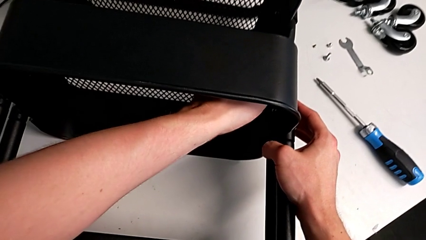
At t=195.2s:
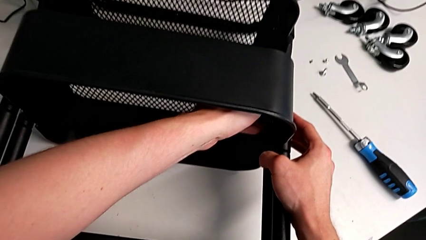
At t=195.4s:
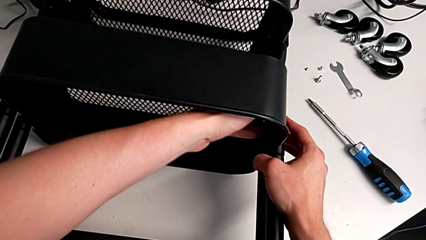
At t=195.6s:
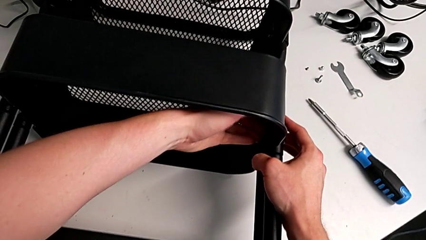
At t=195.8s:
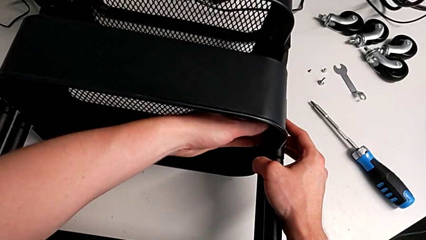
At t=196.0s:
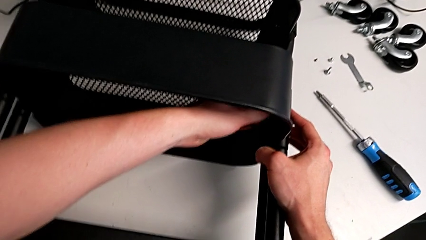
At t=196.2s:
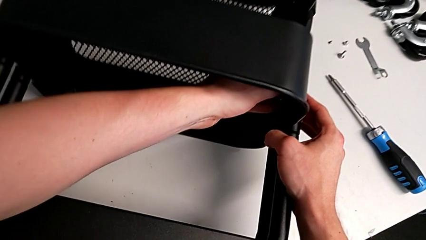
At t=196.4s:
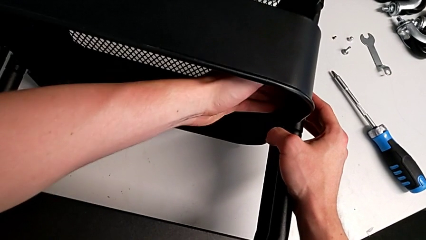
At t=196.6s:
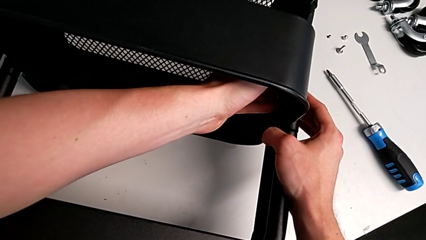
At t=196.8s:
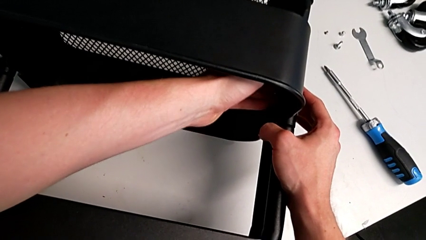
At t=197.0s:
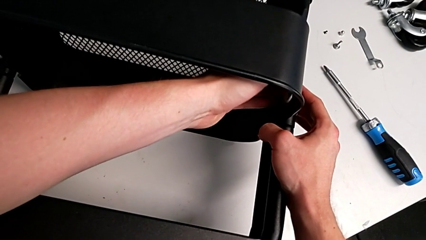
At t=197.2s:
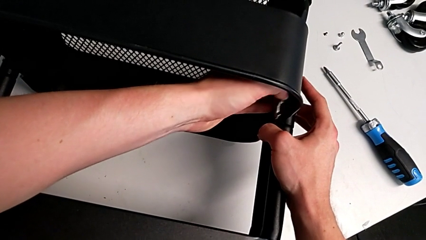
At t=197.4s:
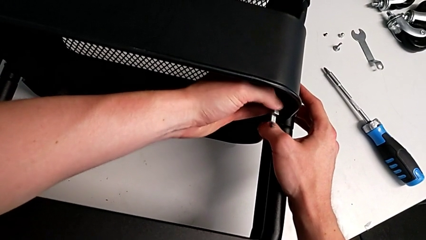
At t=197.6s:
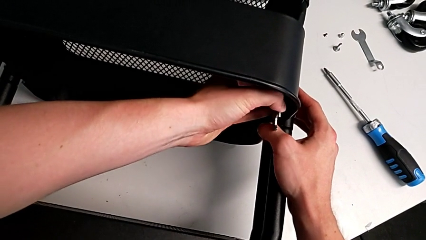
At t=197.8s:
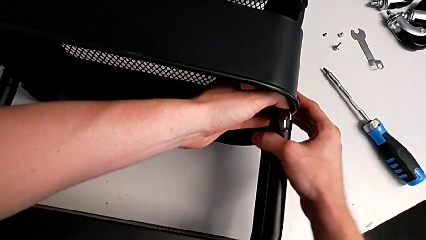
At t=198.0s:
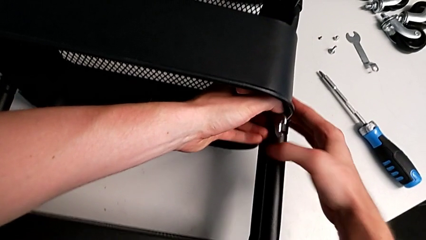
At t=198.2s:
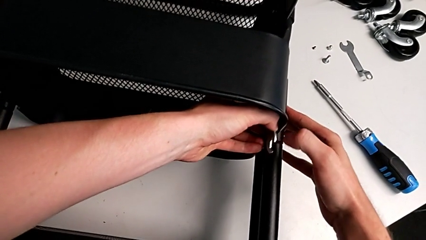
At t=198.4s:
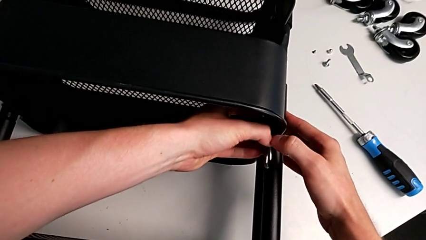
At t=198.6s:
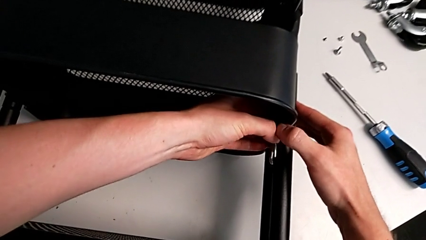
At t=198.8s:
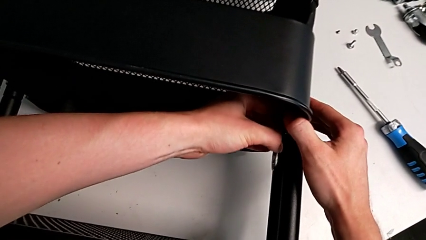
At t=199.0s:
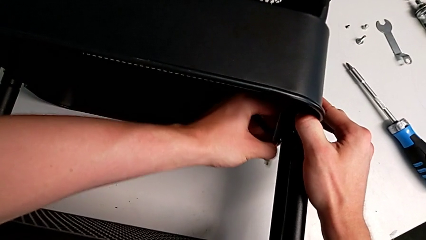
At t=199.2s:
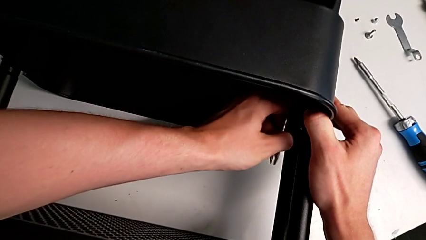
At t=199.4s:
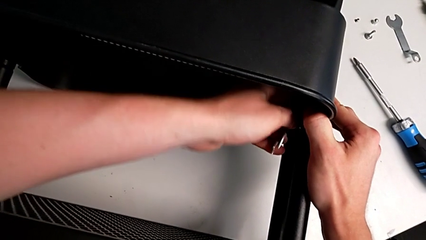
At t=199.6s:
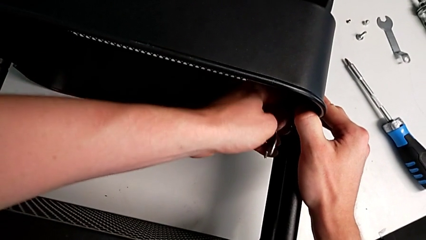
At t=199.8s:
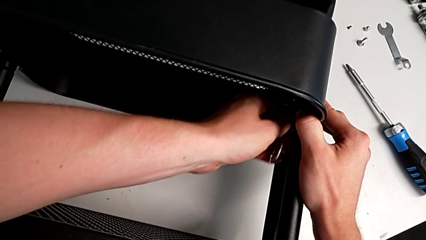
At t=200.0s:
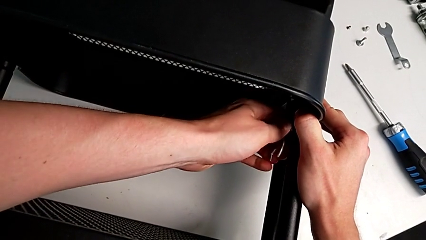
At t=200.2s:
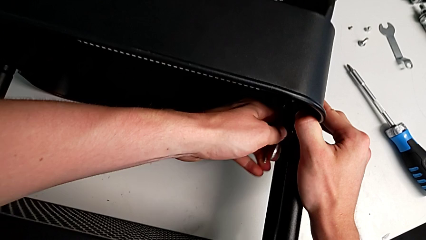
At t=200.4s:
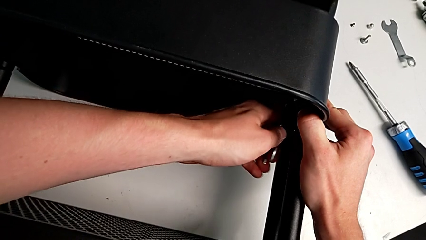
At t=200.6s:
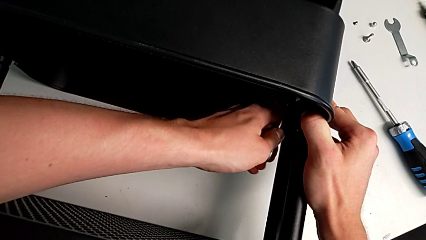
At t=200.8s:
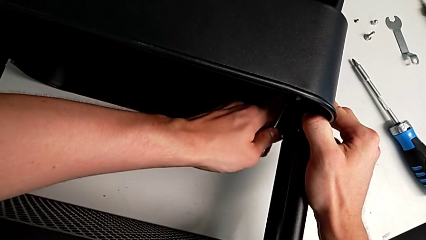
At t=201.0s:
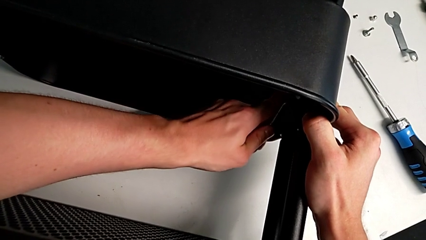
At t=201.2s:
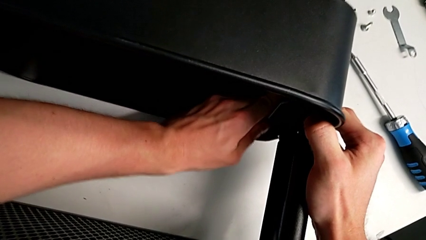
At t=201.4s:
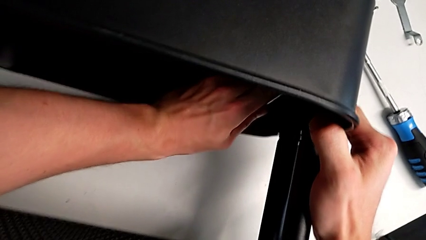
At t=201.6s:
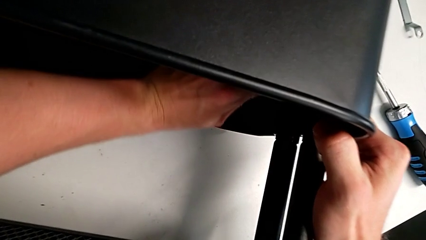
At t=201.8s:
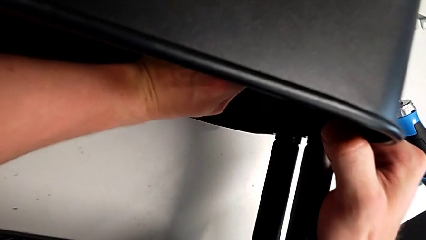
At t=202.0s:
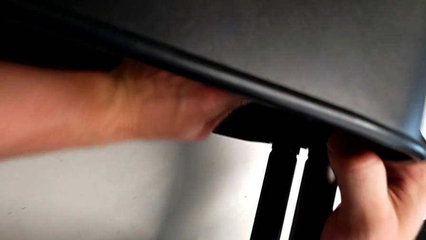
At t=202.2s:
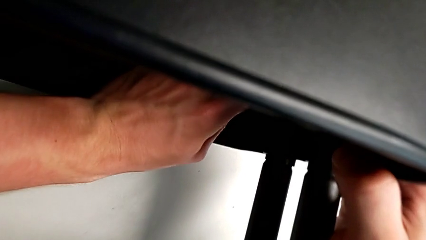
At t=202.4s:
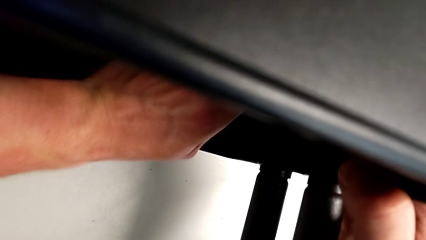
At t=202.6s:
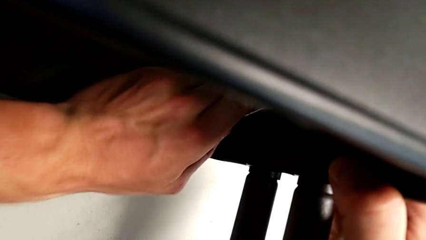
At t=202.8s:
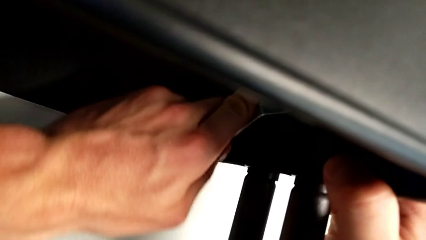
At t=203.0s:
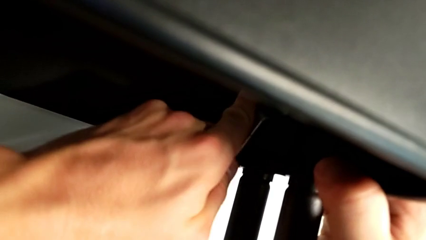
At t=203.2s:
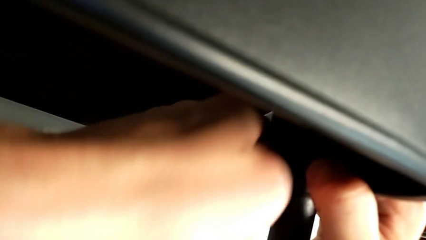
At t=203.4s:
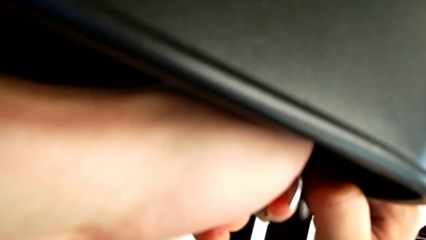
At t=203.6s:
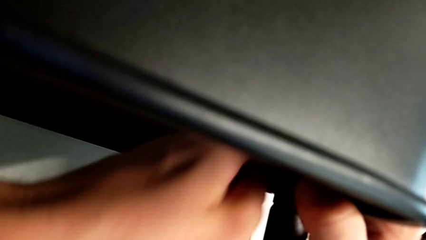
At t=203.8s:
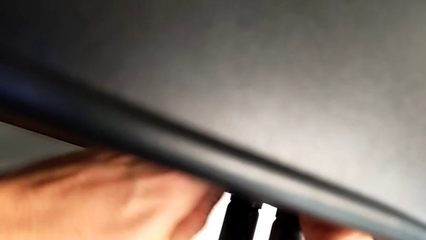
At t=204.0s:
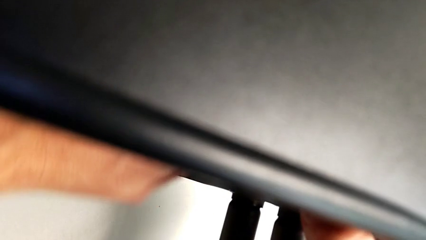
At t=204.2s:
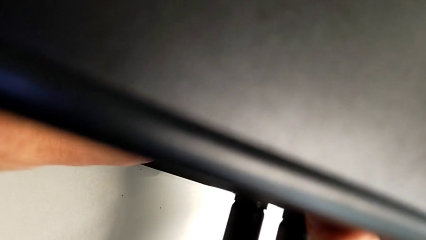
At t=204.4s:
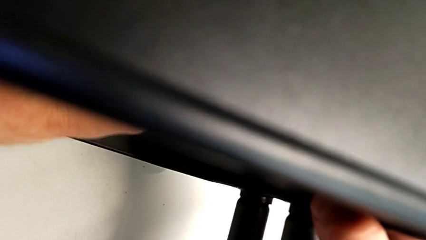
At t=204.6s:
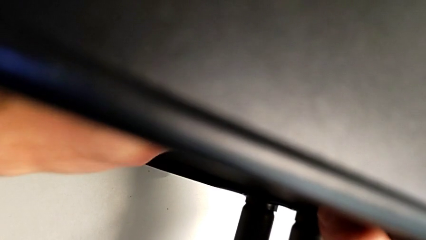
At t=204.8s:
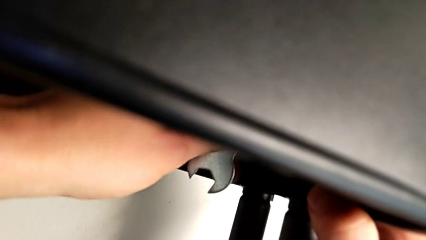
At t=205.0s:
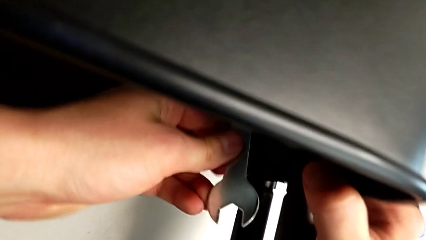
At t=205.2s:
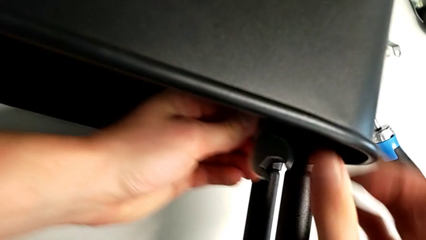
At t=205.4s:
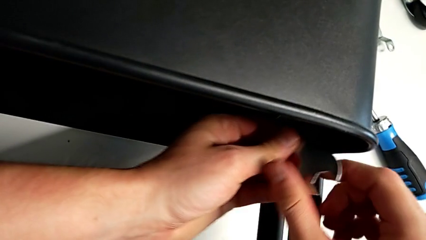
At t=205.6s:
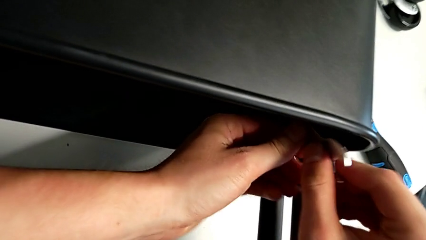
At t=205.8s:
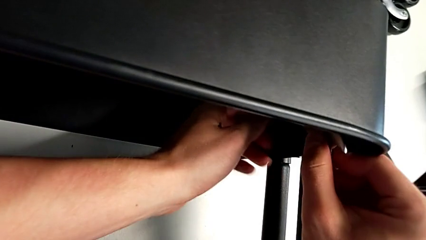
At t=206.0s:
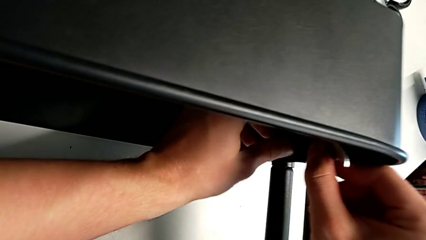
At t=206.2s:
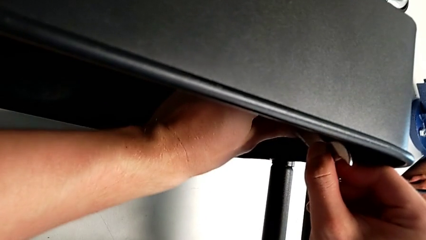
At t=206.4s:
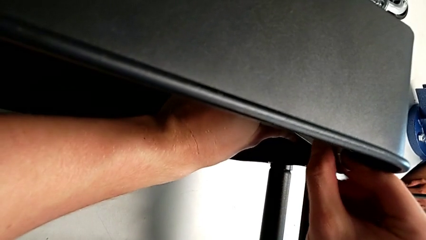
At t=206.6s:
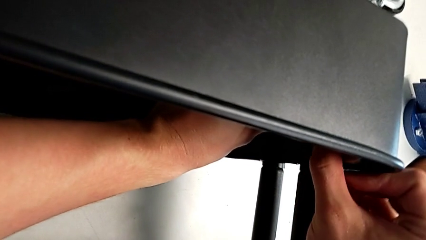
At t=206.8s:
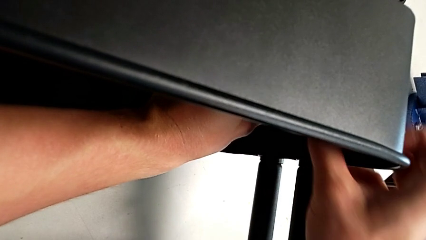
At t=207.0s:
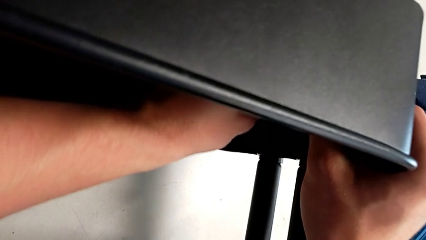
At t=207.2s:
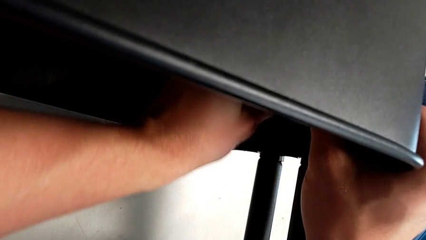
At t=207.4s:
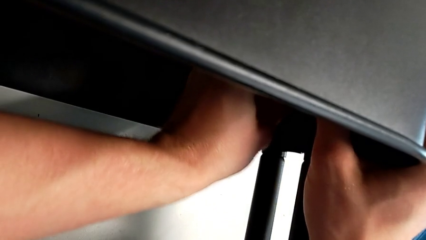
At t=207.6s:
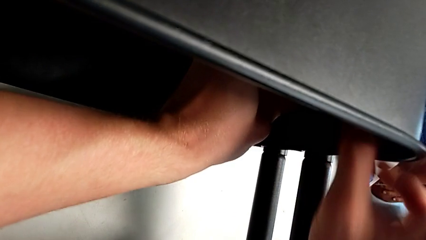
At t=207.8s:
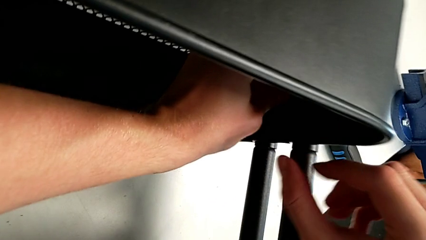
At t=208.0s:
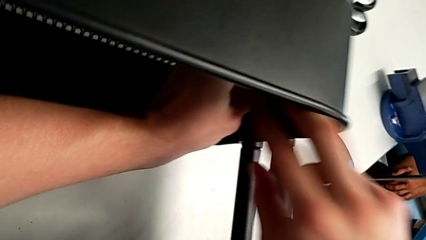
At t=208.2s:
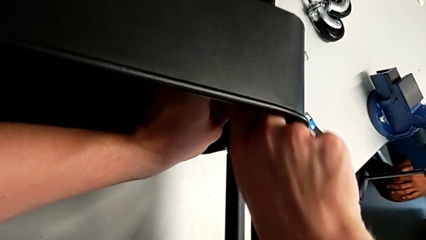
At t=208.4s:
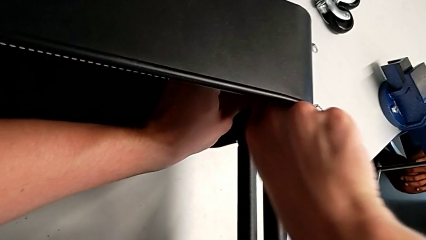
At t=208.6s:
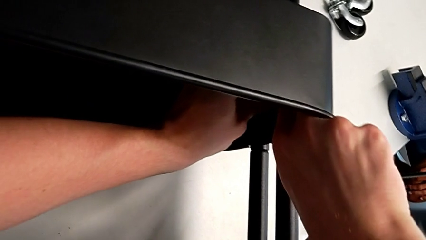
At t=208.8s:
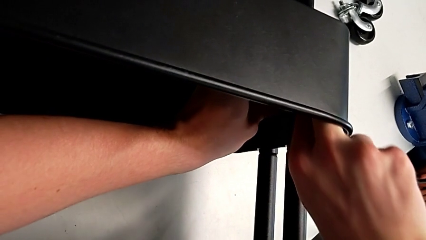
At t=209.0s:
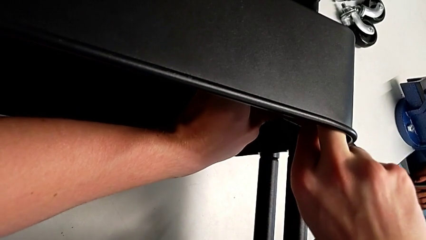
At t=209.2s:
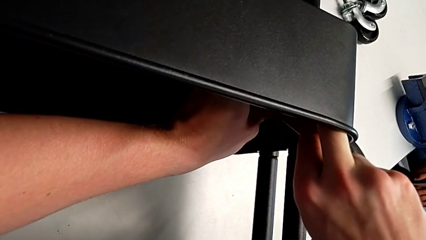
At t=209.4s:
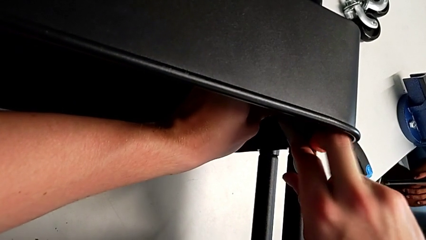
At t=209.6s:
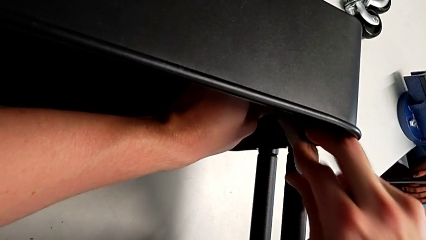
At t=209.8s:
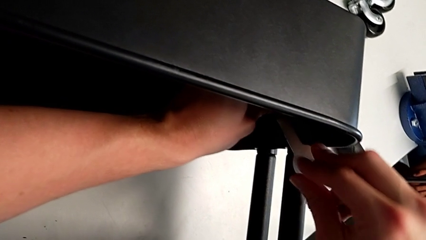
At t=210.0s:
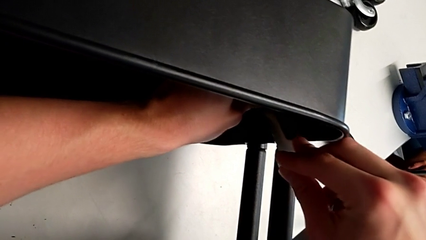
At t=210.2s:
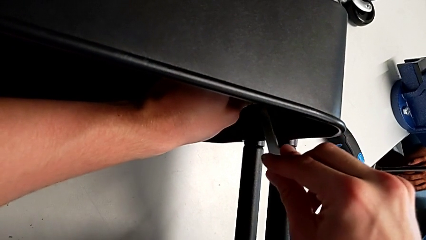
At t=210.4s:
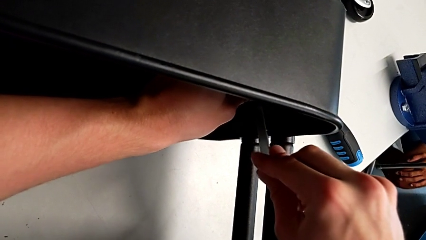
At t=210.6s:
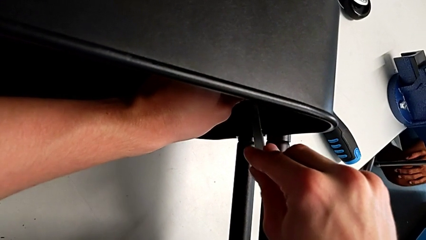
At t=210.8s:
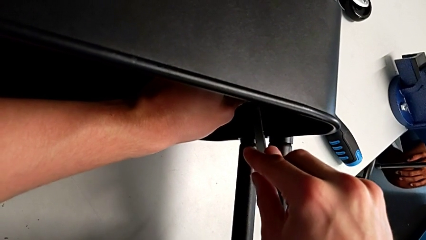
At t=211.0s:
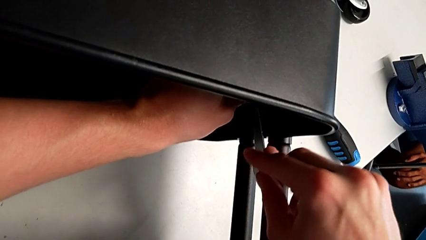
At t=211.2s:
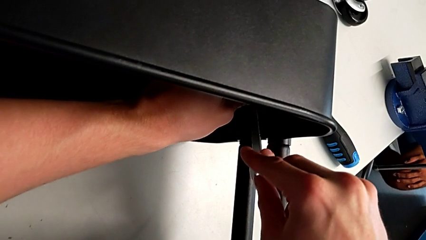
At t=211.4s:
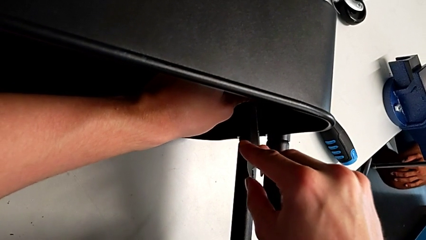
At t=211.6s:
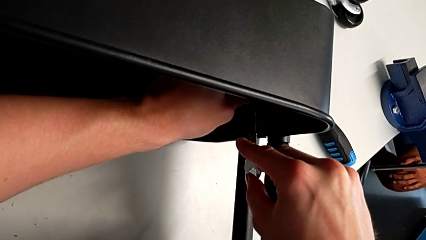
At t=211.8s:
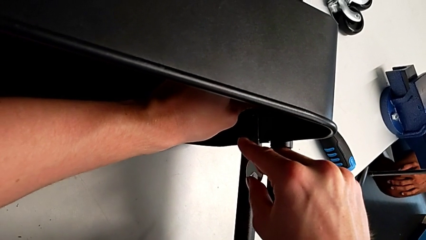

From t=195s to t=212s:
The camera wearer is attempting to unscrew the second screw from the middle tray. They keep unscrewing the screw.
